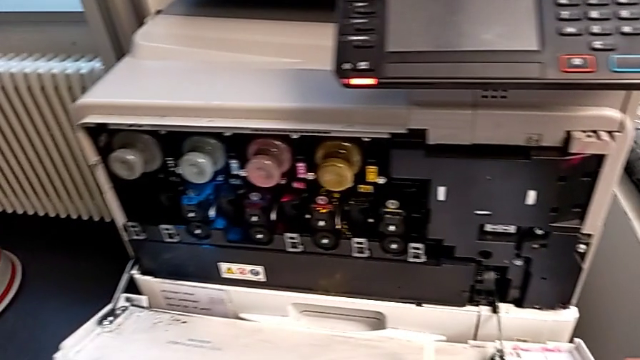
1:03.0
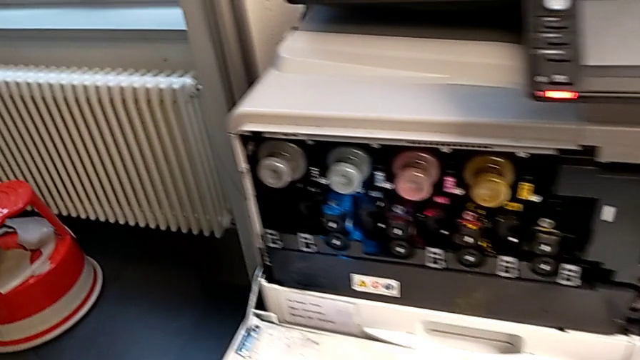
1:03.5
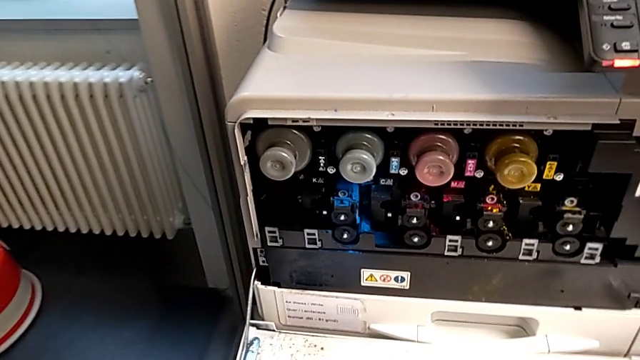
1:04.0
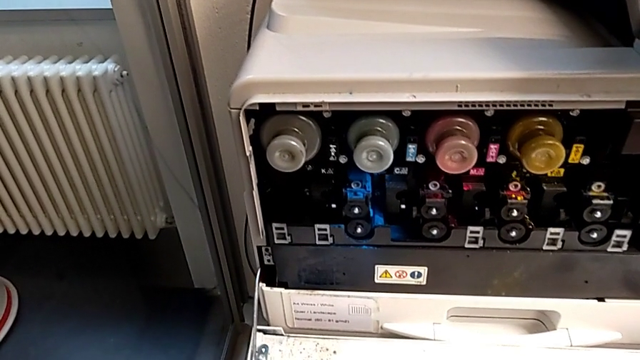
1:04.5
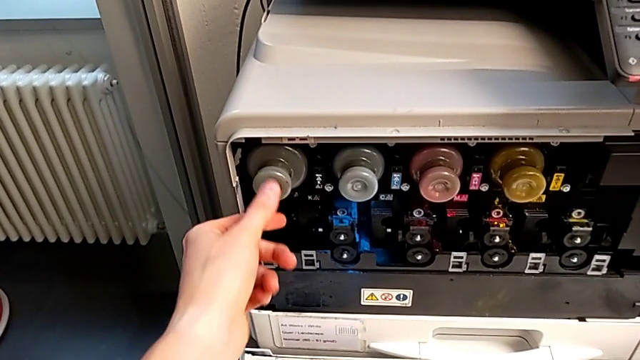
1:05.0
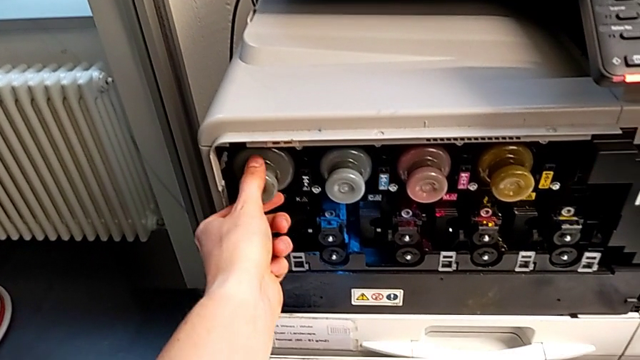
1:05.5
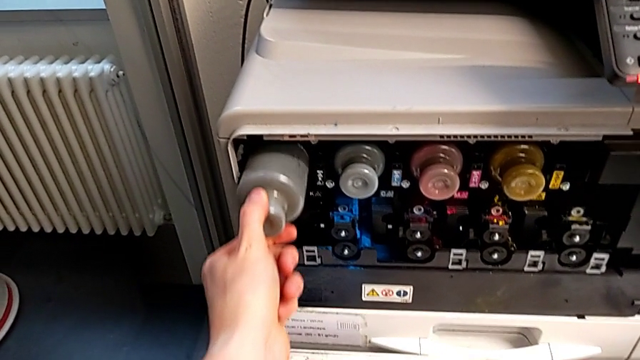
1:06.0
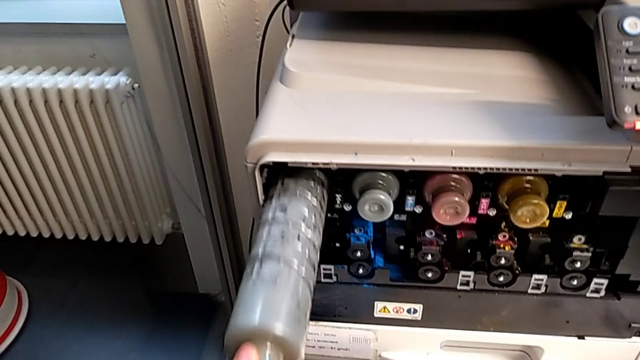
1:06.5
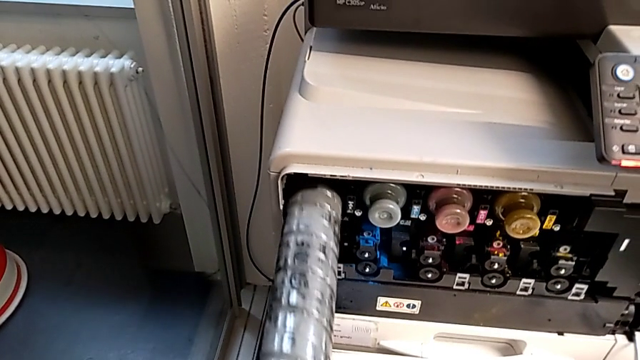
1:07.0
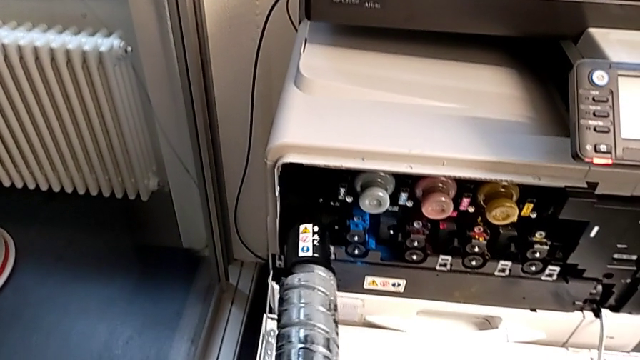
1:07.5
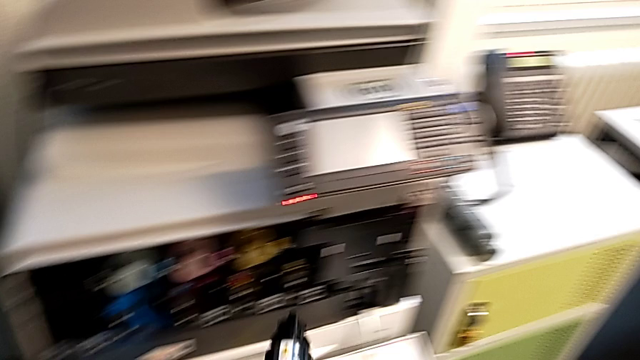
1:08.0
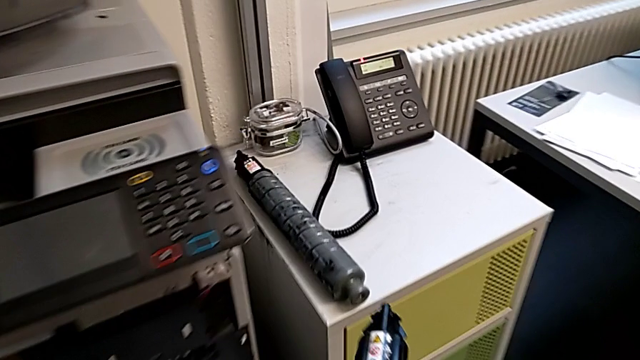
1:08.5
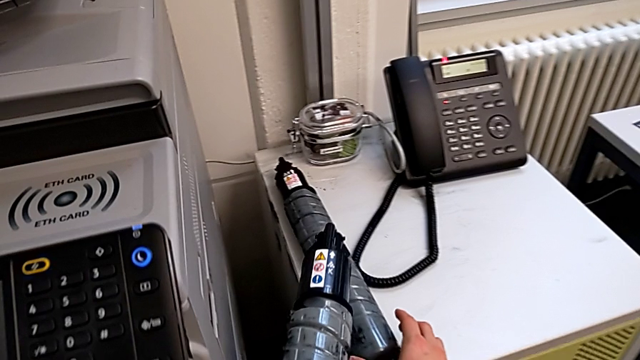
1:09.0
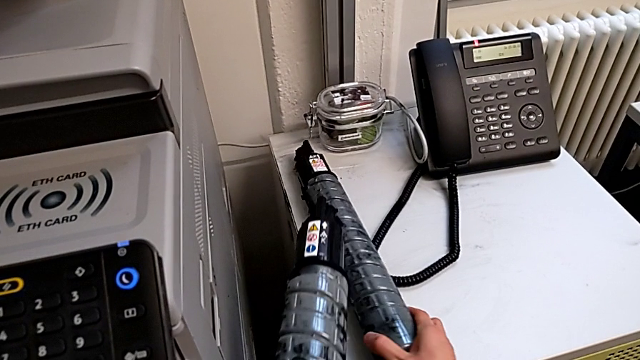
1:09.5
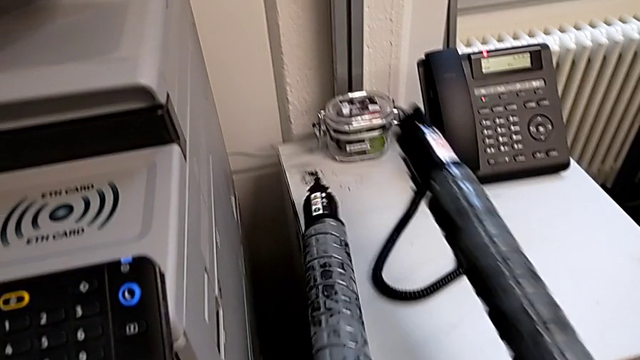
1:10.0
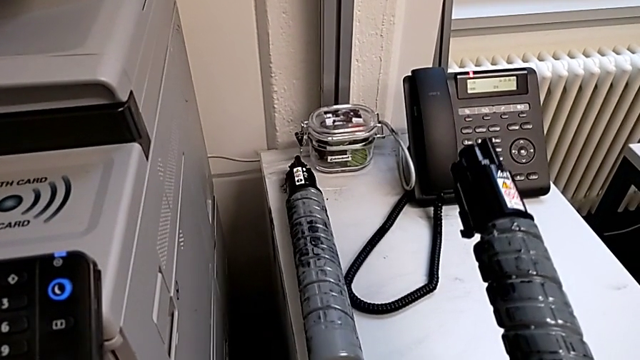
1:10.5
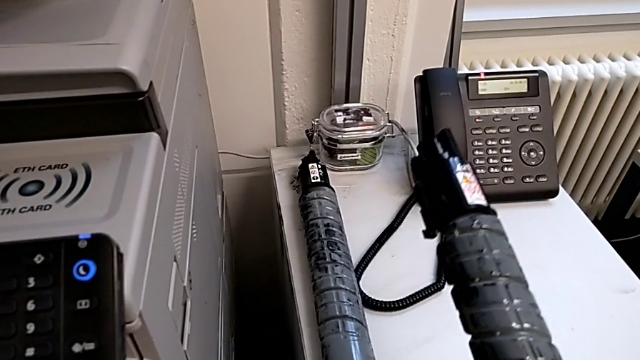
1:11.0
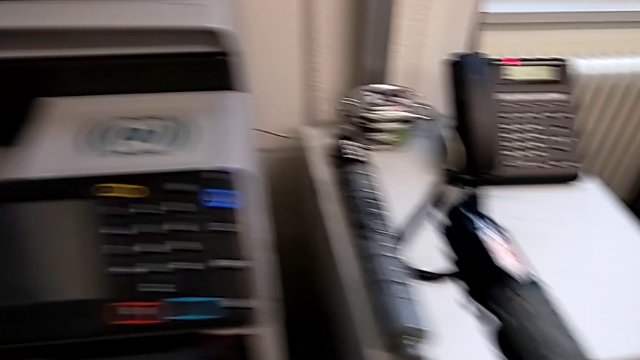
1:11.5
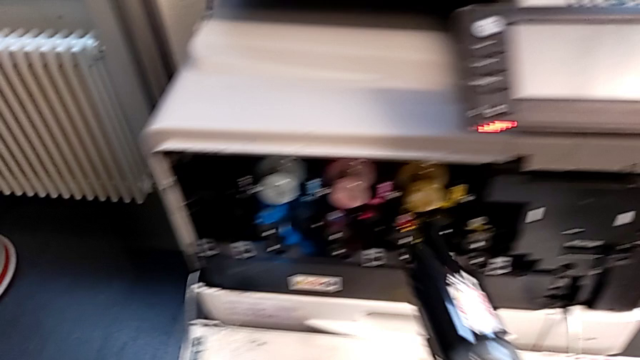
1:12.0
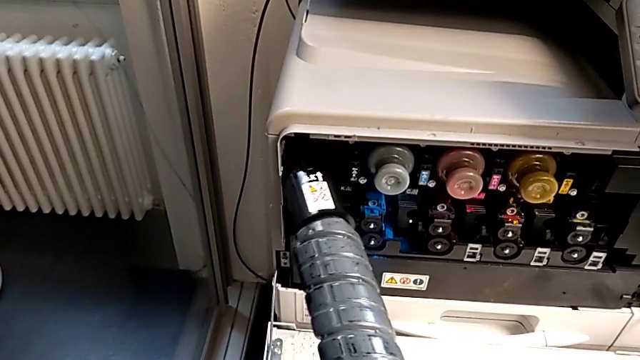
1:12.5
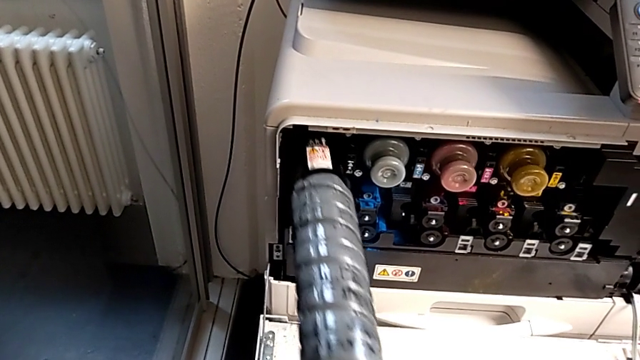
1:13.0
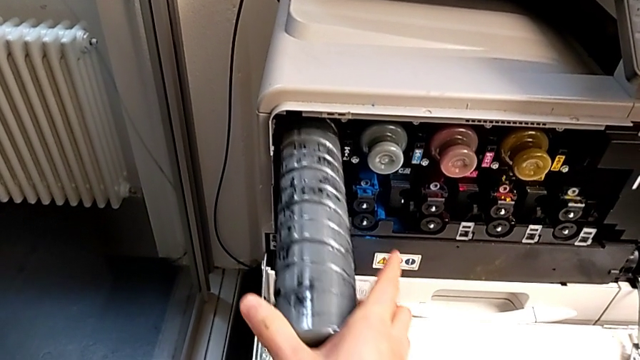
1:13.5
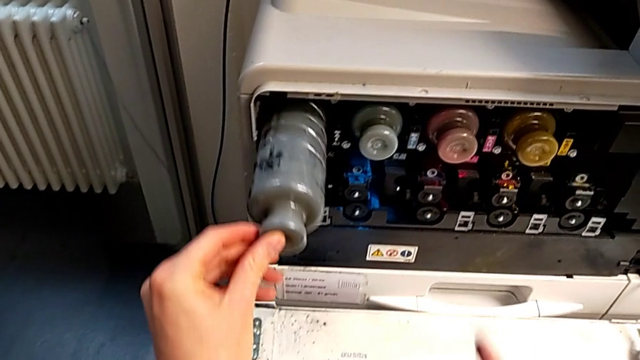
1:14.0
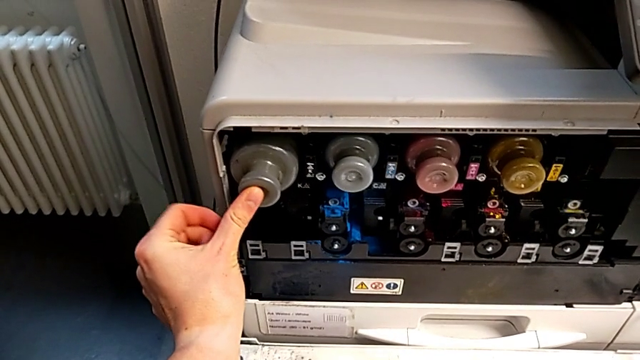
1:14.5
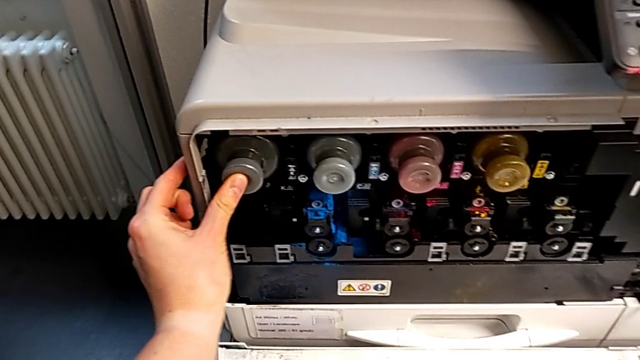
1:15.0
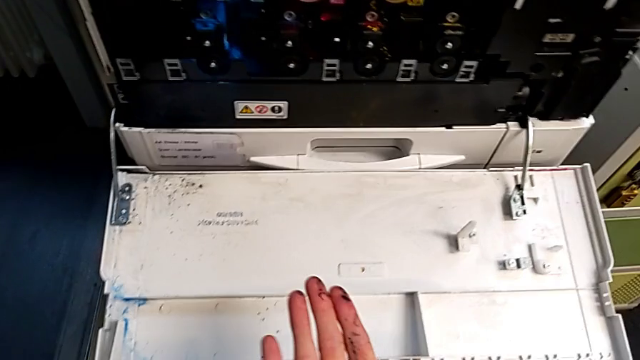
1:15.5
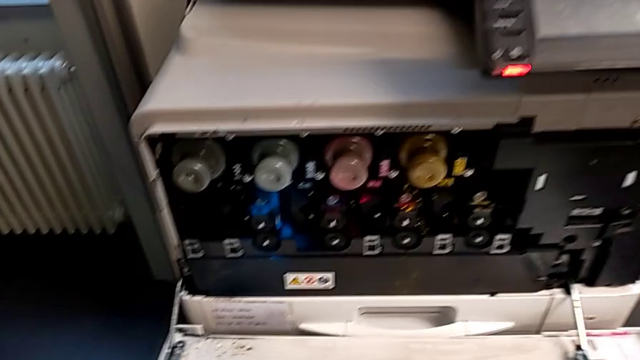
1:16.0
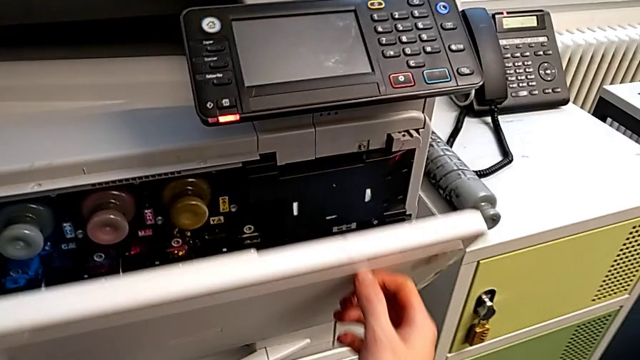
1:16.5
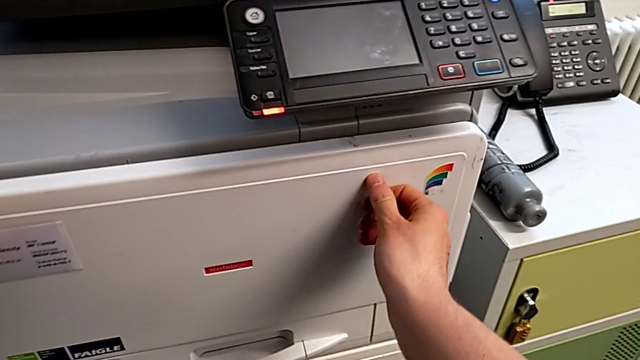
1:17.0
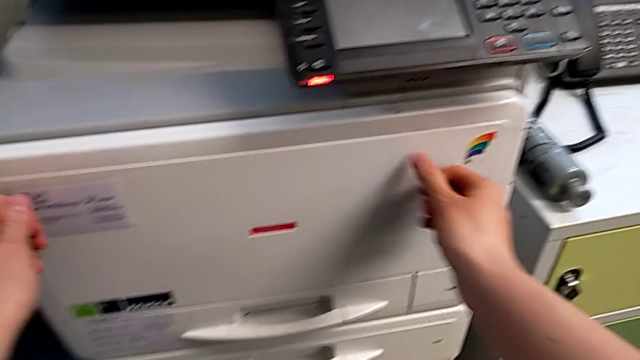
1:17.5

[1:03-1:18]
The camera wearer is exchanging the black ink cartridge. They approach the black ink cartridge, grab it and pull it. They lift the new ink cartridge, grab it, place the black ink cartridge, insert the new ink cartridge, push it and close the top cartridge gate.
